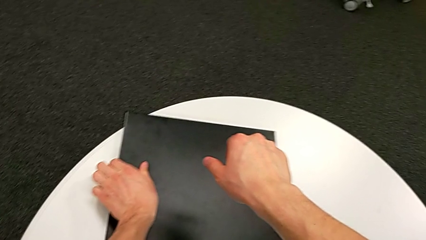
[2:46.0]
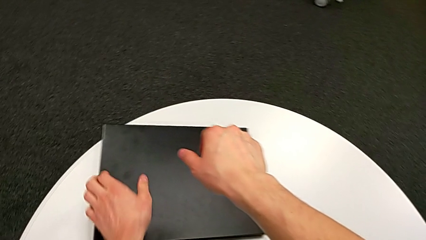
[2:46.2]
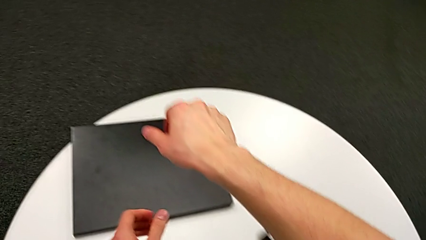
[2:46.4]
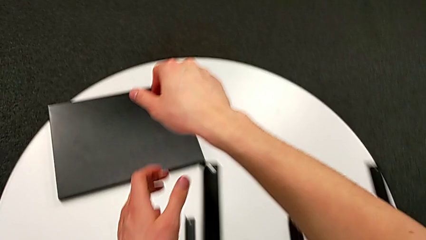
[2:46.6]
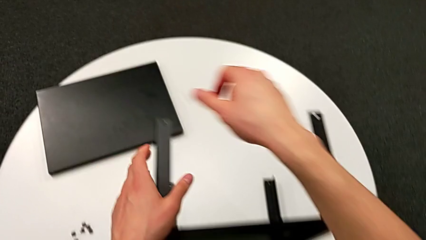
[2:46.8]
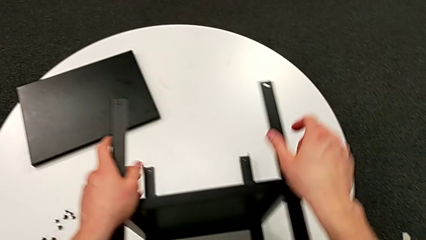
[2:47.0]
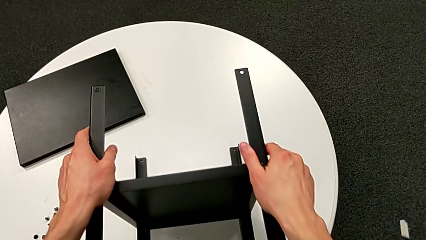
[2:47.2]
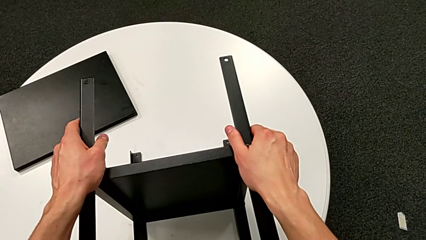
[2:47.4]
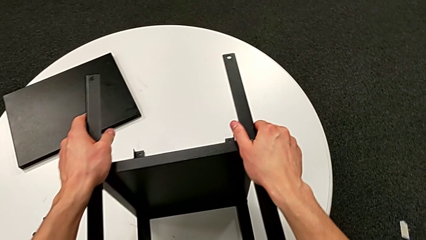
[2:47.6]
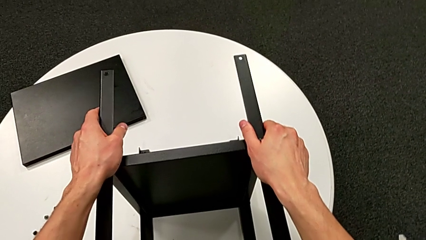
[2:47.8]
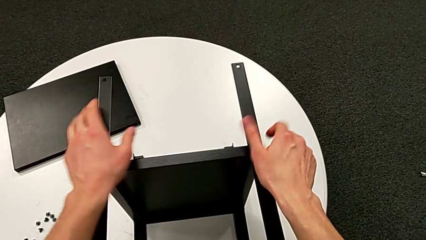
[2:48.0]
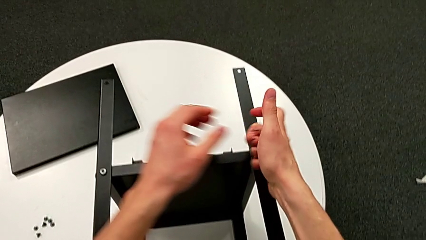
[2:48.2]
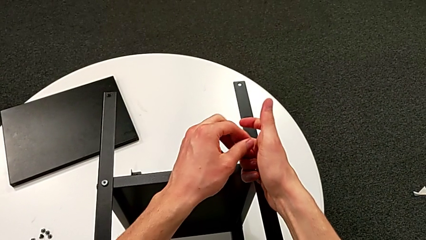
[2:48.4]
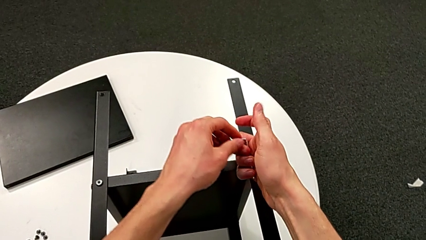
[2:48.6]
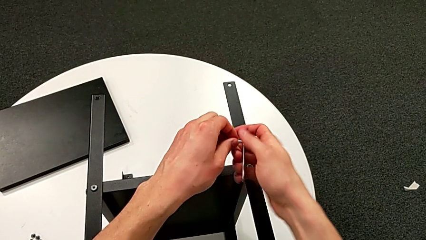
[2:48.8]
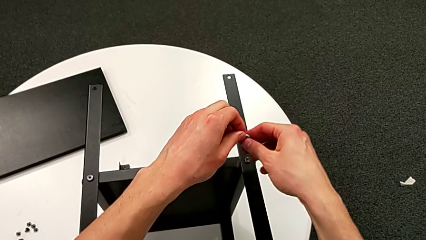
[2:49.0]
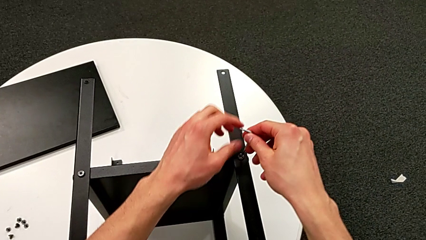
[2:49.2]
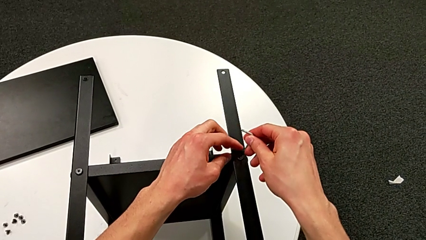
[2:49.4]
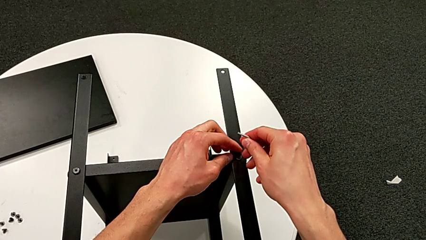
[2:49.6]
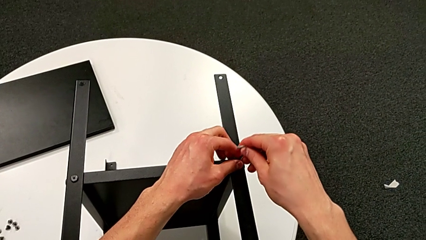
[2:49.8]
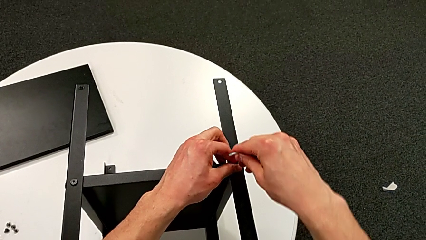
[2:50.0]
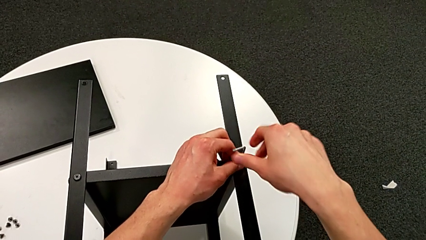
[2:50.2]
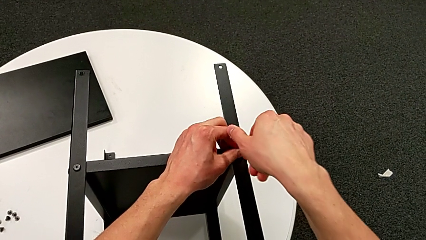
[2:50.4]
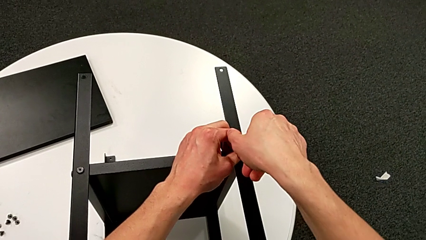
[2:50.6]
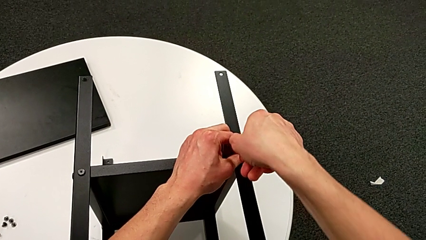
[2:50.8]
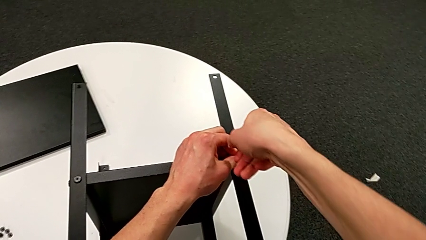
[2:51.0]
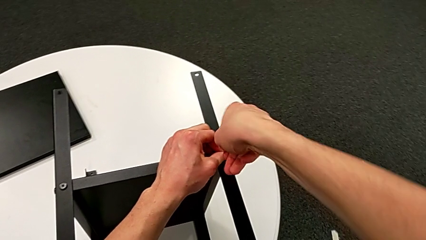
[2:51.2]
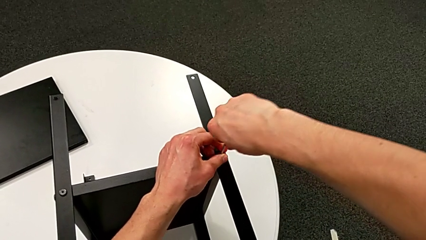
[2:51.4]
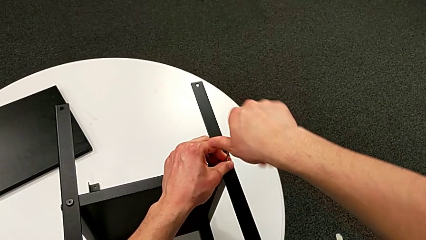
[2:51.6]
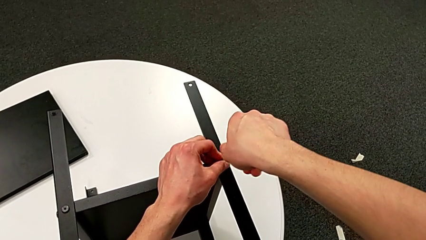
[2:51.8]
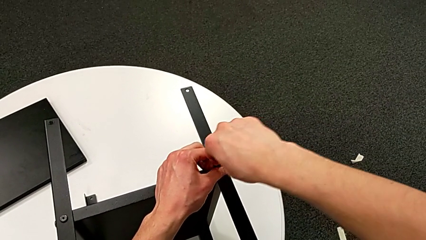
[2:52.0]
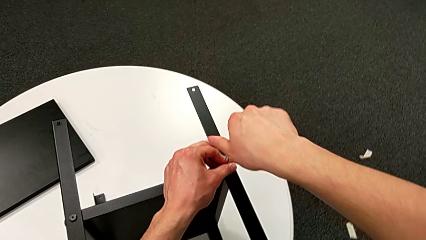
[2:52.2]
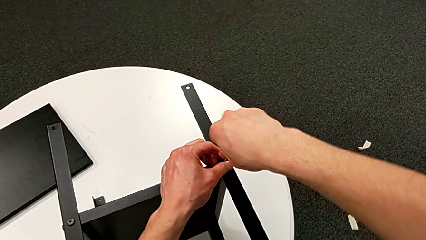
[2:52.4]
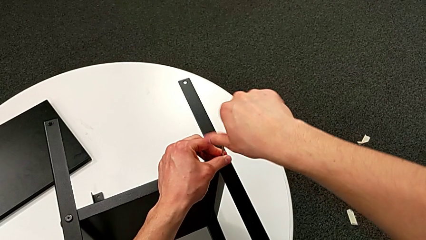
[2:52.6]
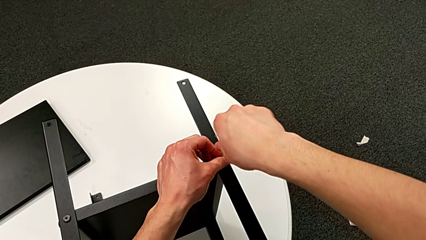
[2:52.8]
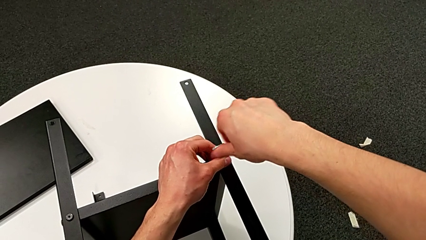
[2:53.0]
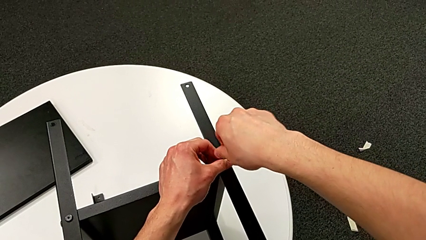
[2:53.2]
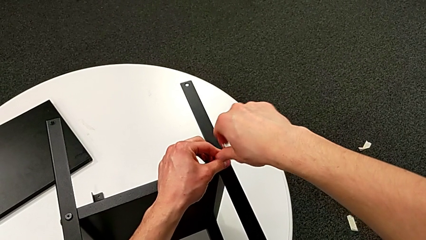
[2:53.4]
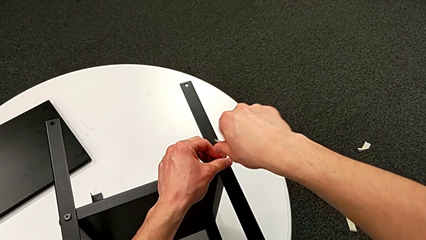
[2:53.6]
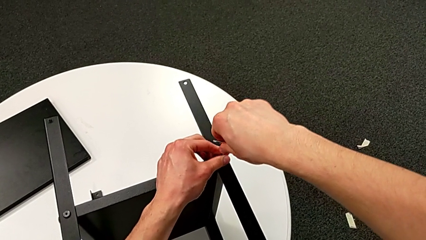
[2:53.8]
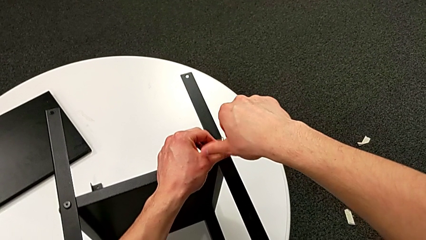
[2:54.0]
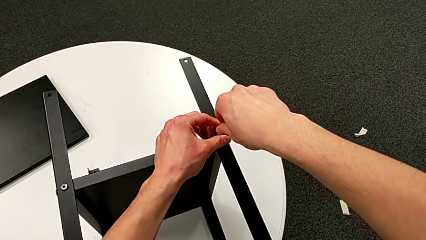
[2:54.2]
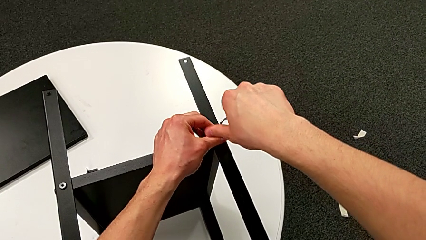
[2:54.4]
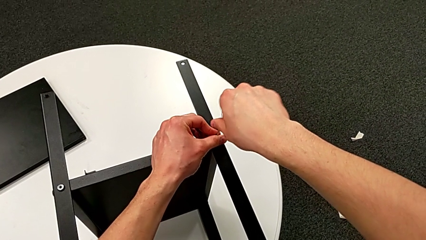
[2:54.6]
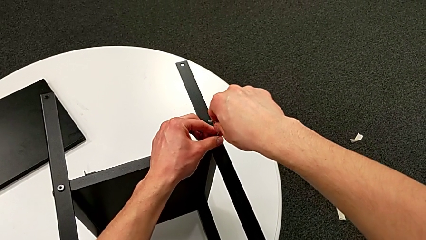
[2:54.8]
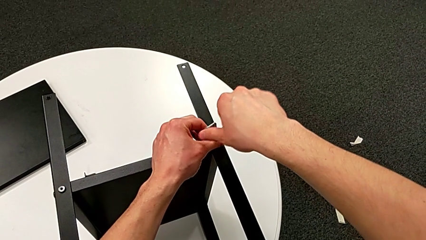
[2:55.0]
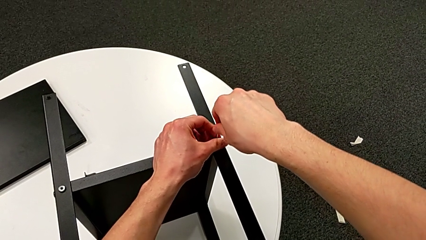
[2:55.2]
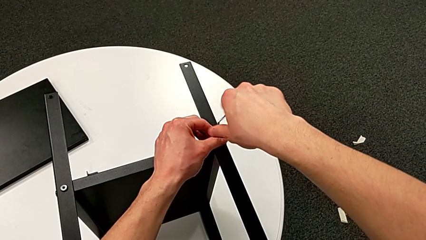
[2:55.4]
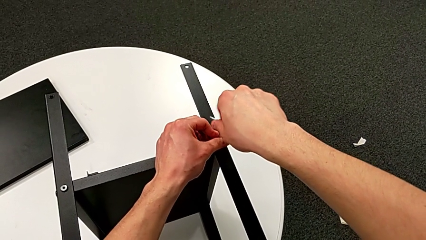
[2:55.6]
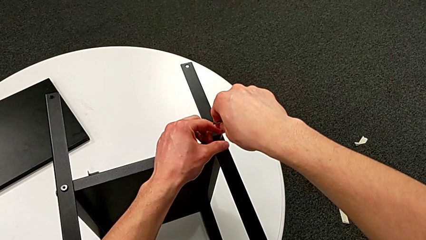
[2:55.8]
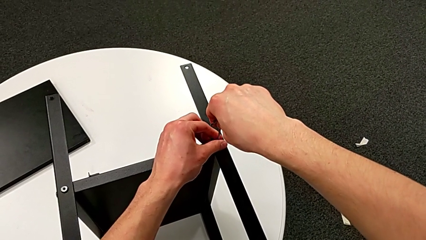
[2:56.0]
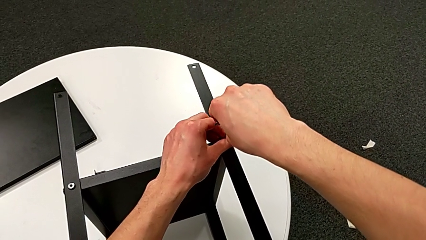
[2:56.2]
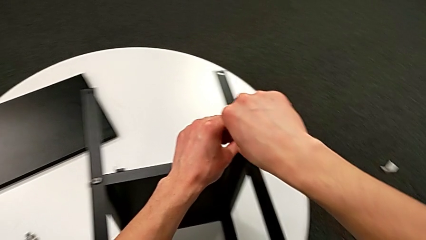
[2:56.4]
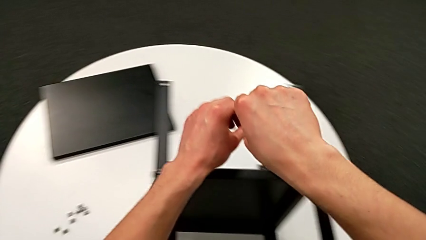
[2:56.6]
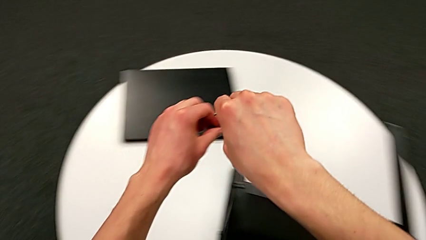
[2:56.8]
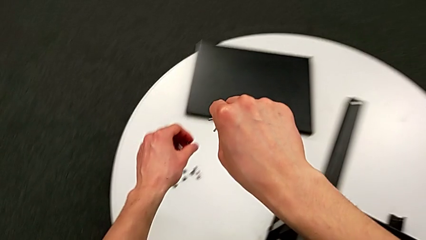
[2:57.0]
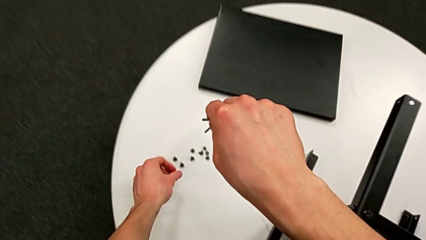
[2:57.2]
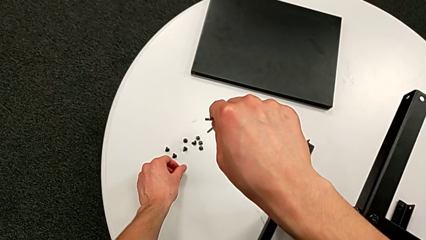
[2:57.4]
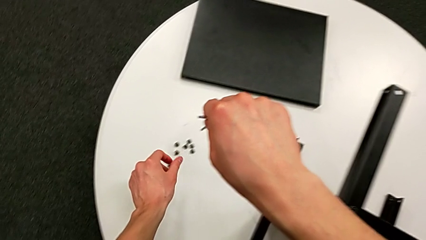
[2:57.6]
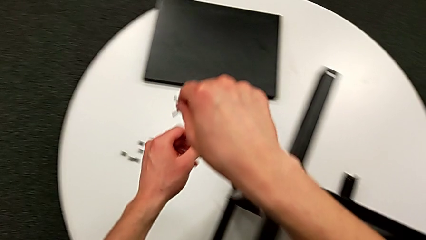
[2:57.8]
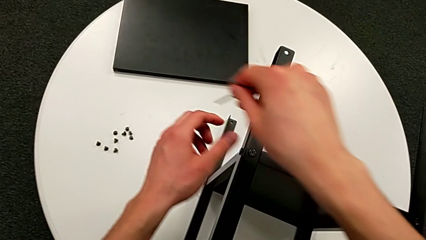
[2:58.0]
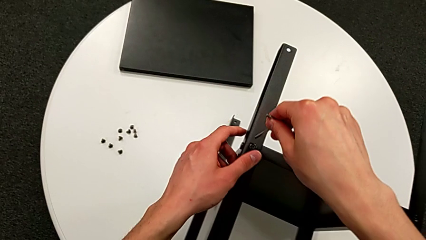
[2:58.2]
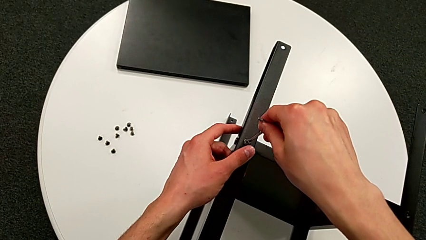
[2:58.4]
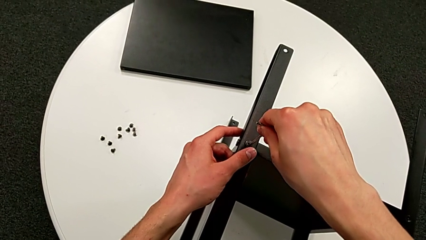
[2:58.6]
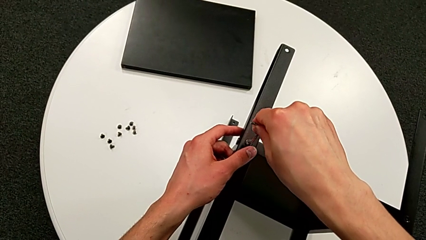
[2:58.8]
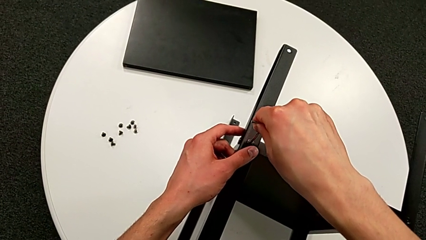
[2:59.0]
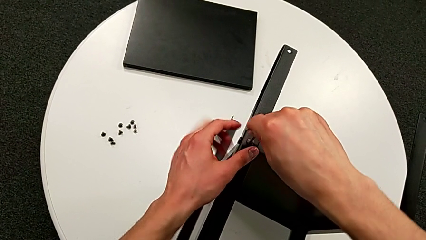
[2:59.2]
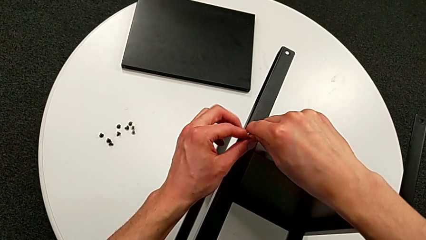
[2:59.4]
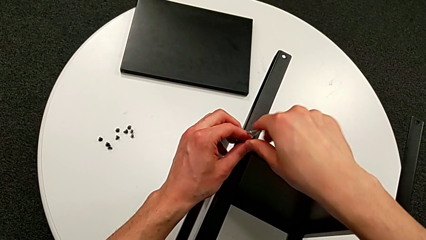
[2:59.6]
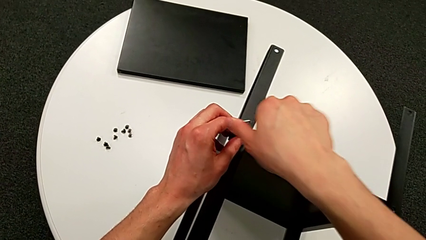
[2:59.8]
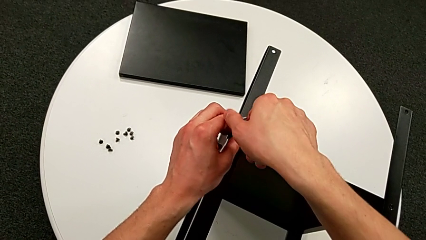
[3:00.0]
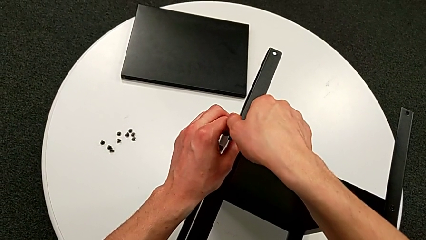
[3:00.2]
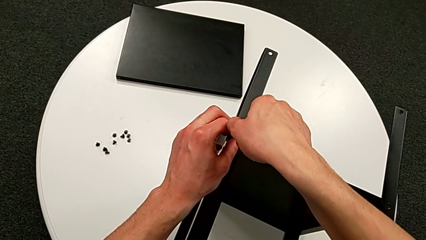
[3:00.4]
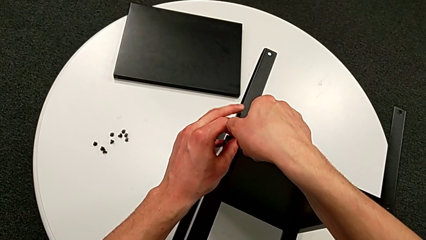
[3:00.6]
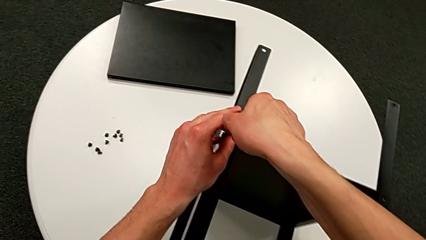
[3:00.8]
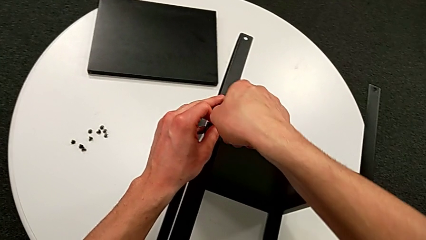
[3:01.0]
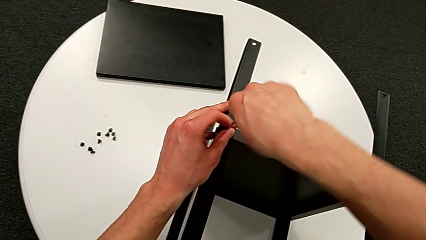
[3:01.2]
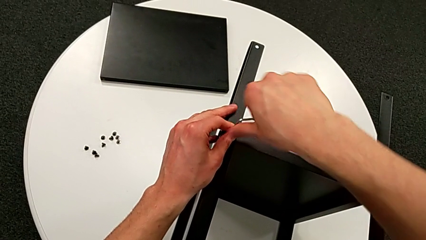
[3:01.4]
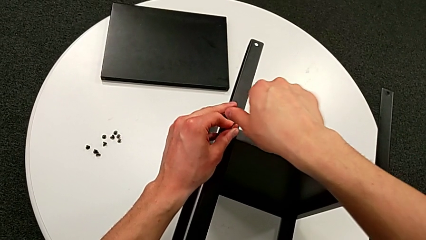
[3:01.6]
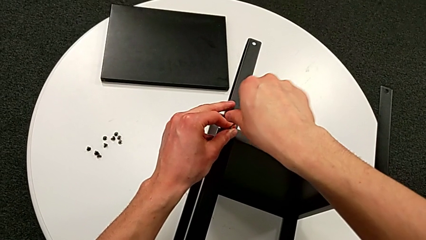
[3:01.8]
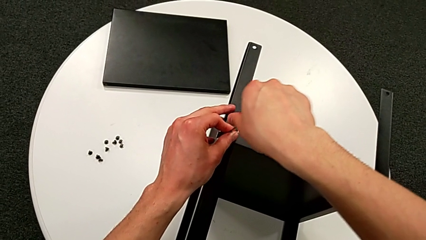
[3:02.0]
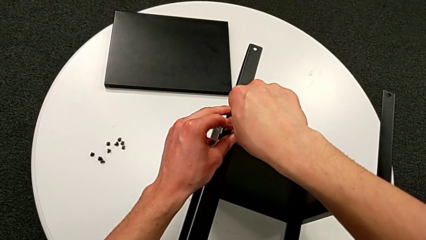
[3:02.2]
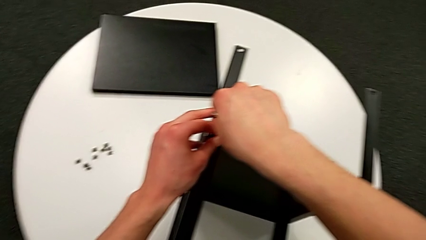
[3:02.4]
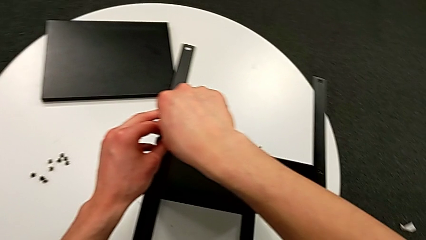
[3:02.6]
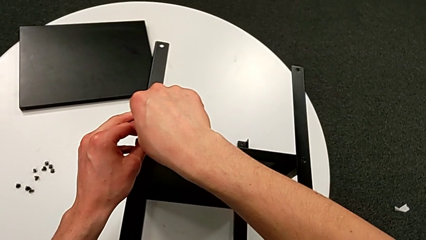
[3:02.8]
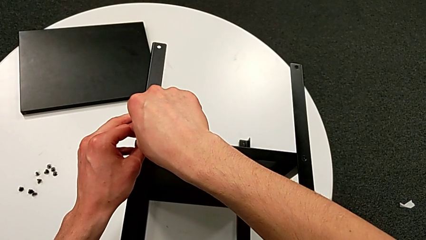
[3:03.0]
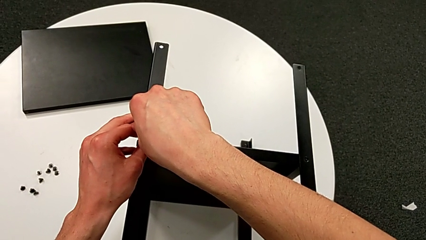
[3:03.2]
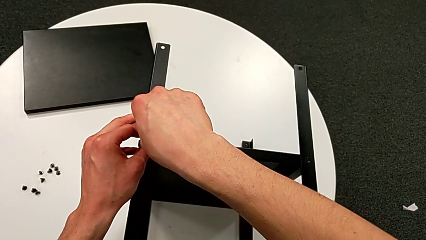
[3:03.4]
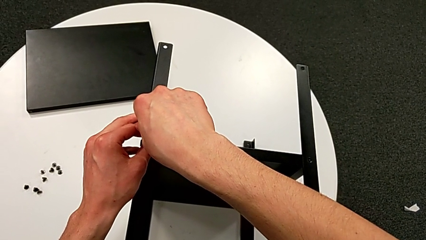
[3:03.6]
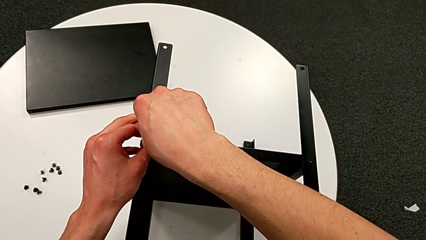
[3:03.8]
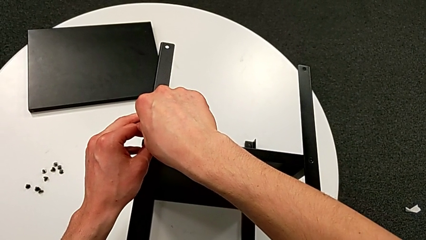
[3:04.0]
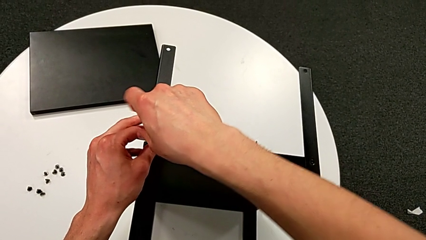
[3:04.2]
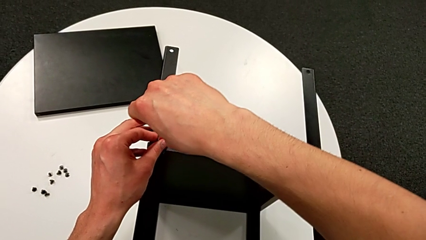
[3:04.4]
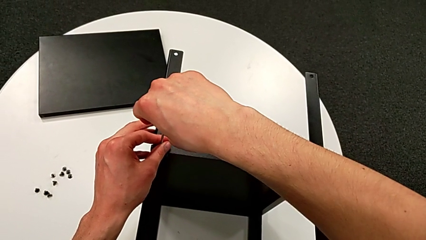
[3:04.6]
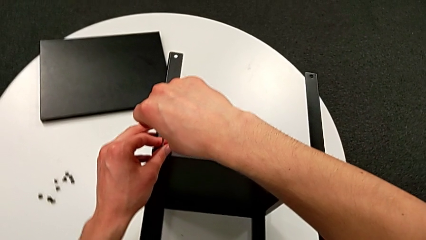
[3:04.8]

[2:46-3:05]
The camera wearer is disassembling the first leg of the shelf. They grab the nightstand, insert the Allen wrench, unscrew the hex socket head, withdraw the Allen wrench with the right hand, disassemble the hex socket head with the left hand, place it, insert the Allen wrench and begin to unscrew the hex socket head.
